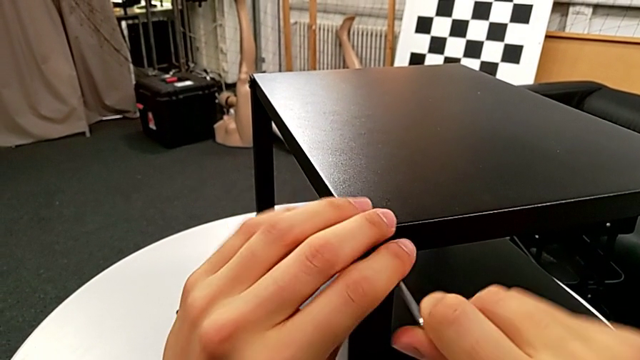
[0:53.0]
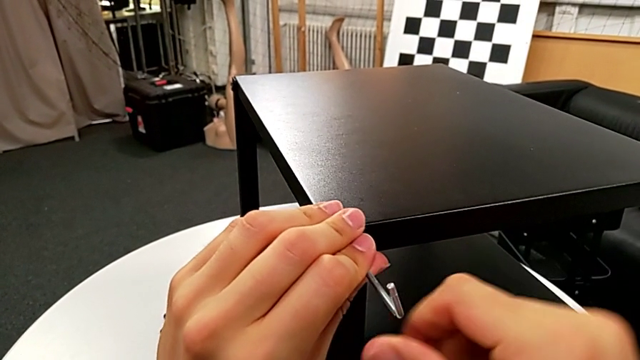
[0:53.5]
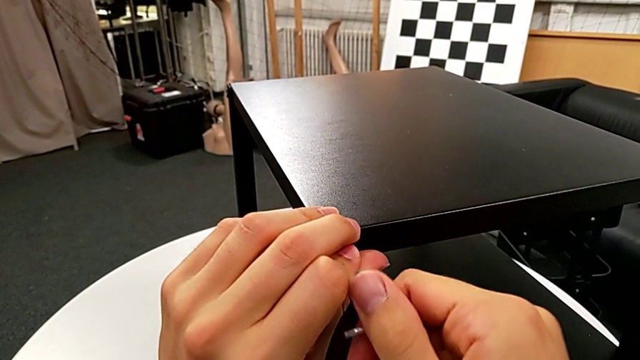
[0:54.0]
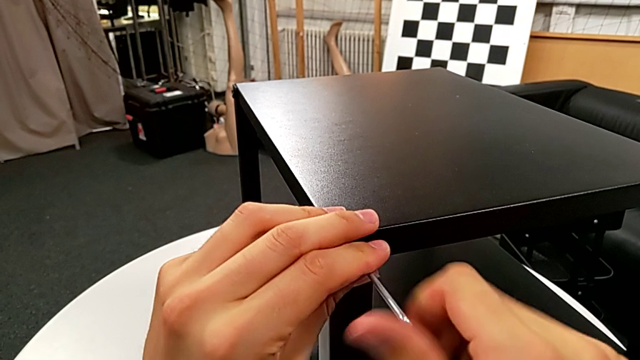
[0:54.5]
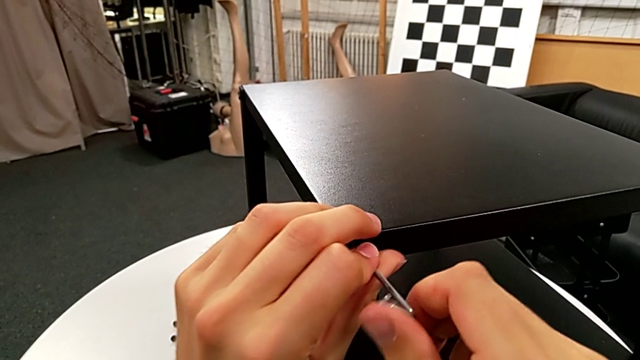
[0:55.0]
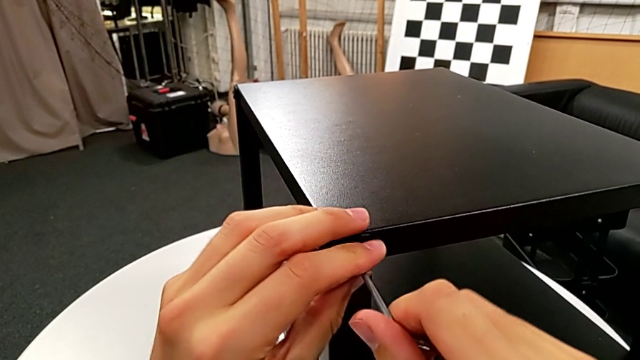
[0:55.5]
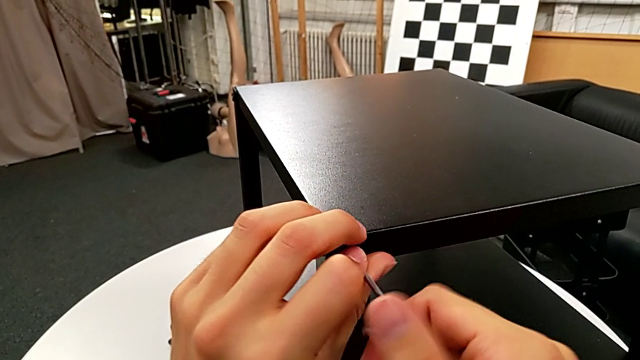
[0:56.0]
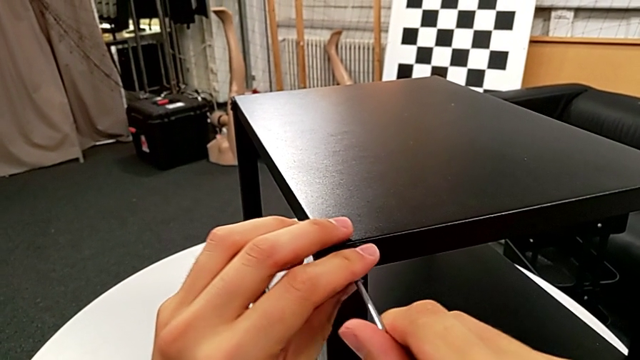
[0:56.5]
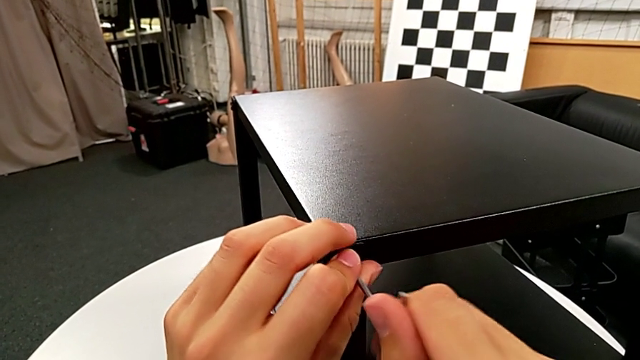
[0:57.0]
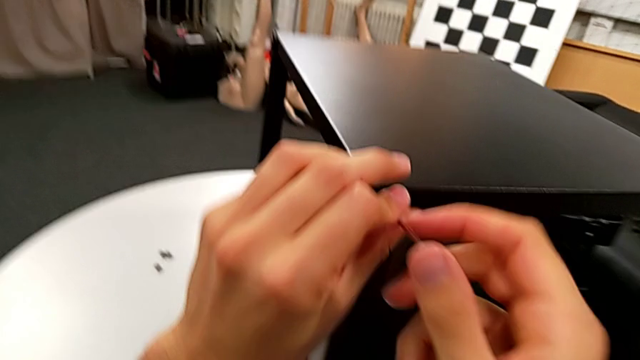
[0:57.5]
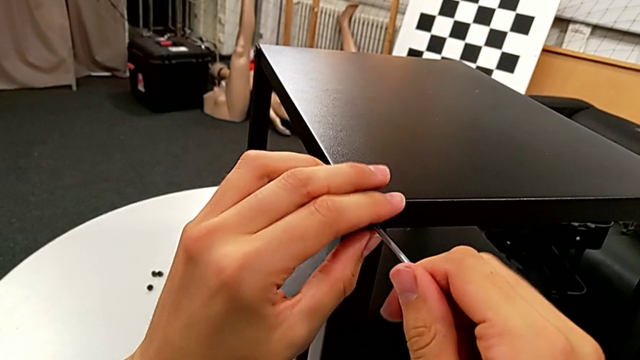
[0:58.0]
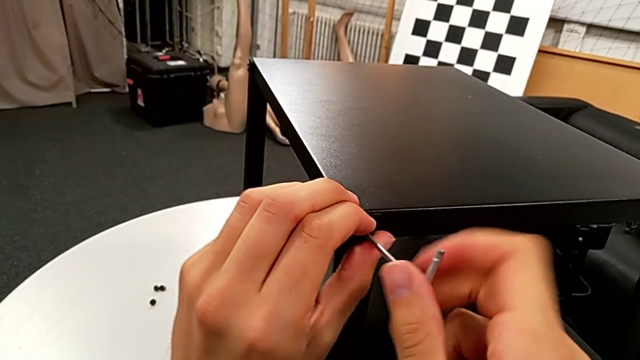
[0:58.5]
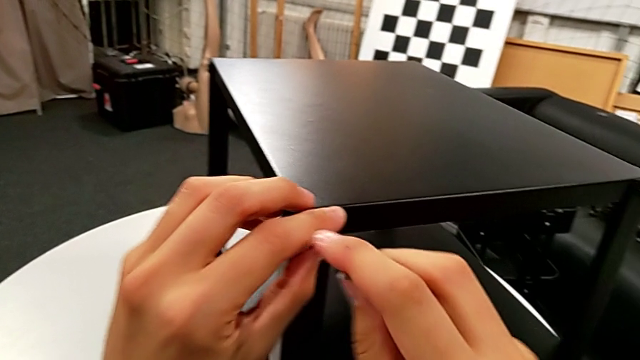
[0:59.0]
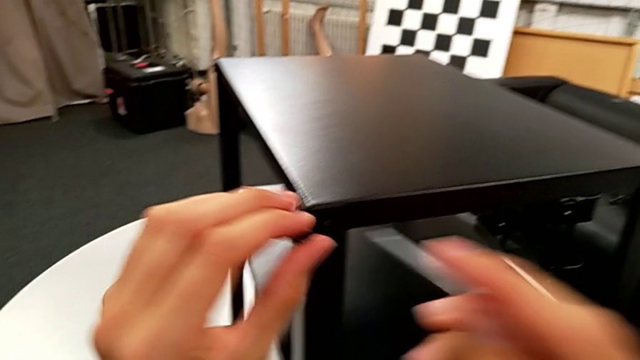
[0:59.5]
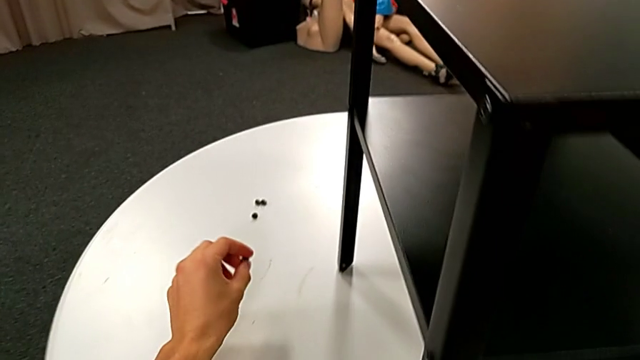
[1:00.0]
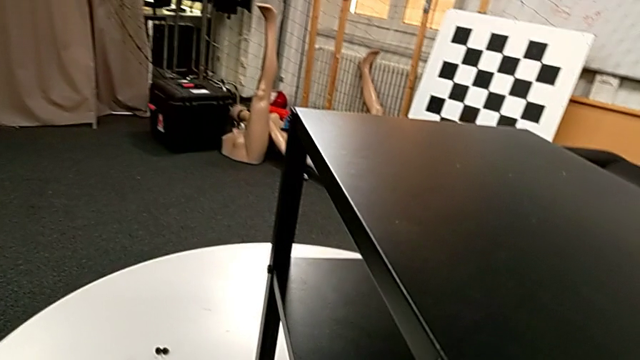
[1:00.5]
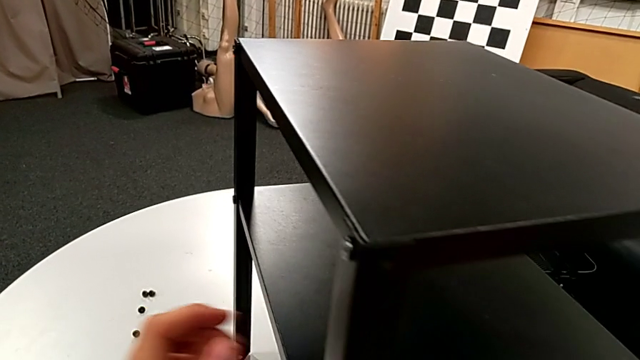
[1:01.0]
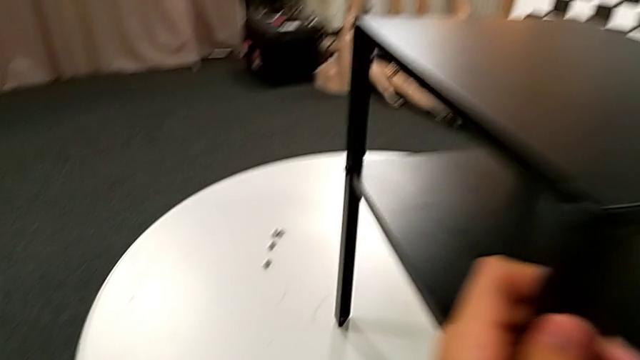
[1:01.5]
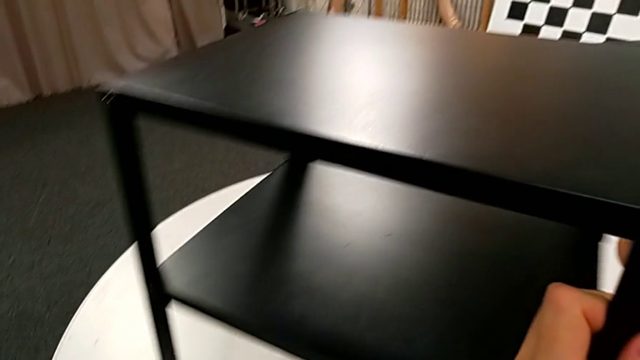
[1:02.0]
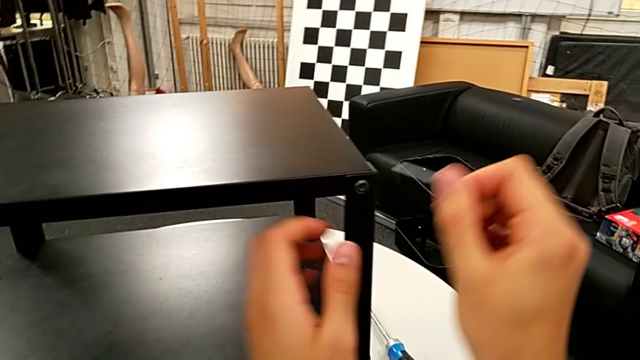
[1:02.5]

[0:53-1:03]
The camera wearer is disassembling the top table. They unscrew the hex socket head, withdraw the Allen wrench, disassemble the hex socket head, place it and rotate the nightstand.

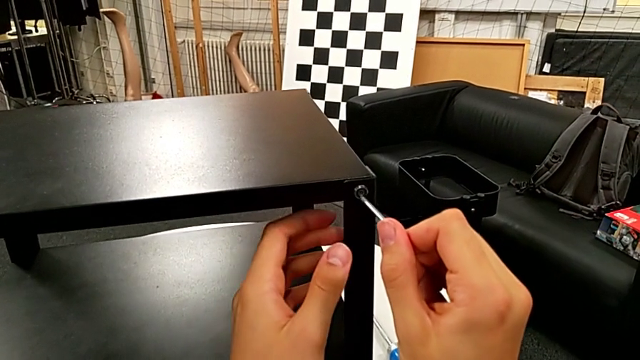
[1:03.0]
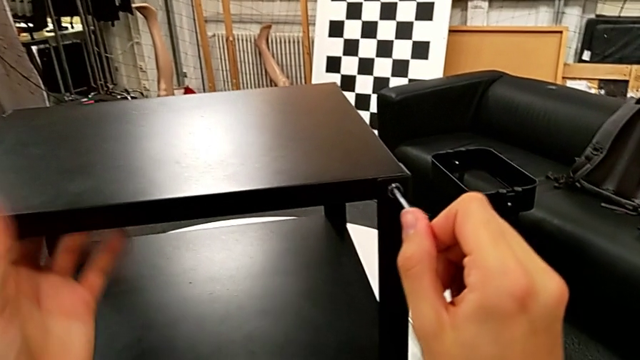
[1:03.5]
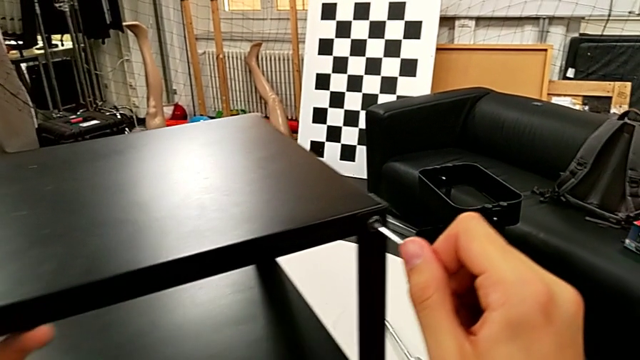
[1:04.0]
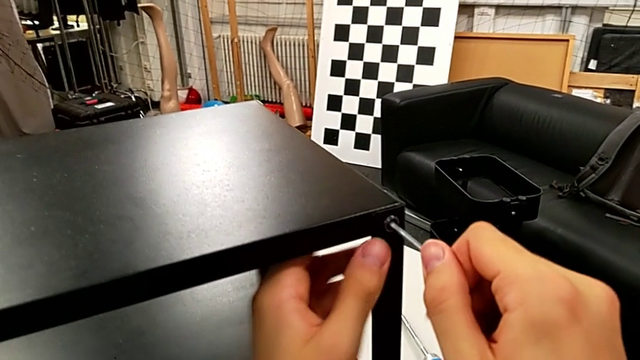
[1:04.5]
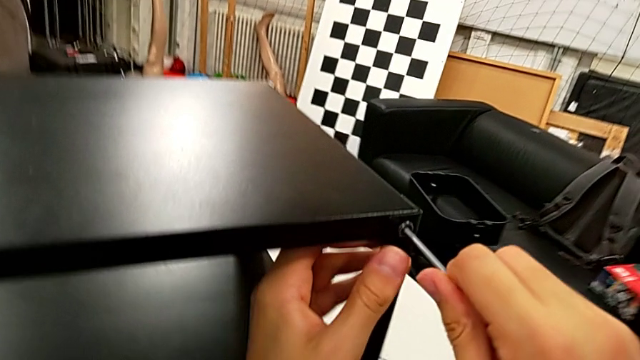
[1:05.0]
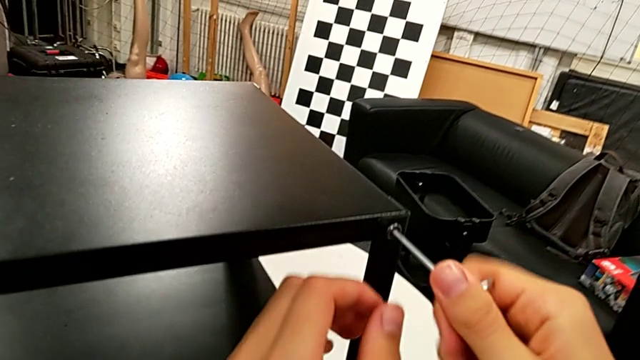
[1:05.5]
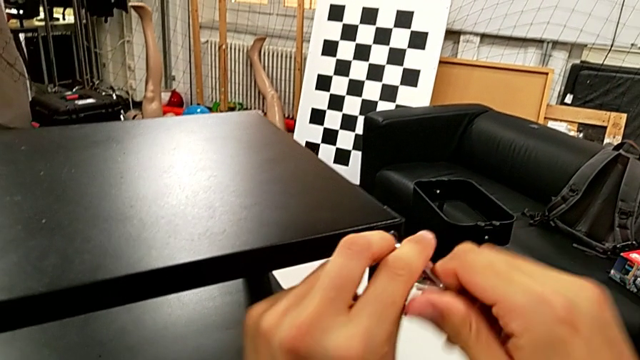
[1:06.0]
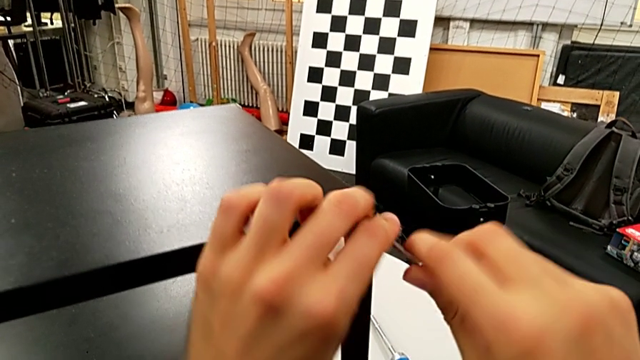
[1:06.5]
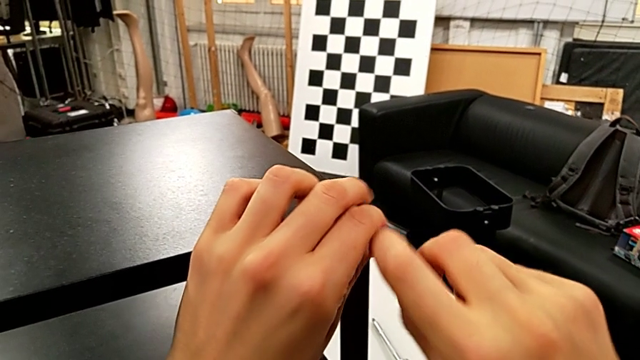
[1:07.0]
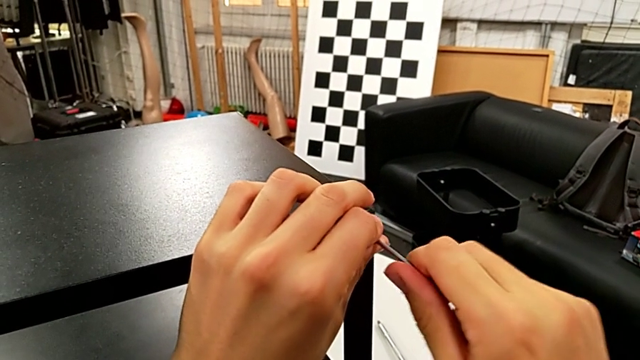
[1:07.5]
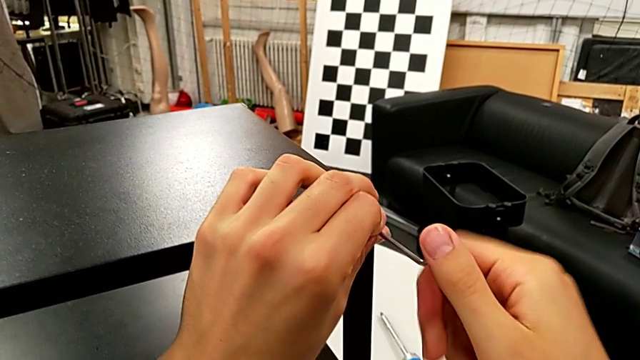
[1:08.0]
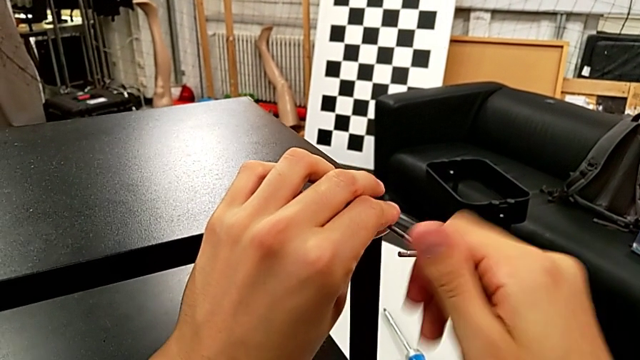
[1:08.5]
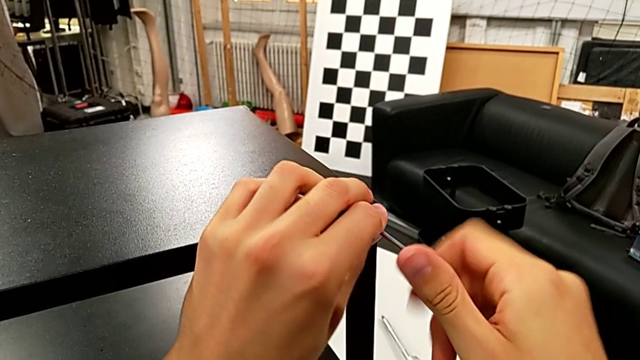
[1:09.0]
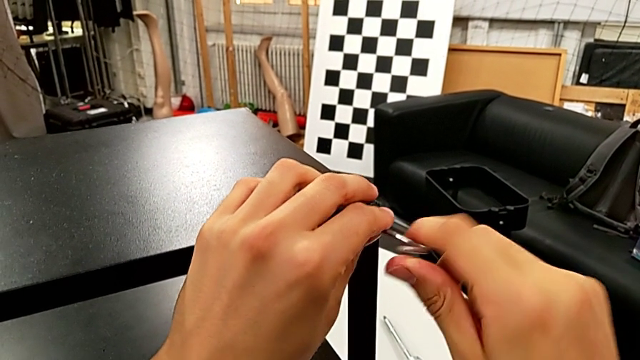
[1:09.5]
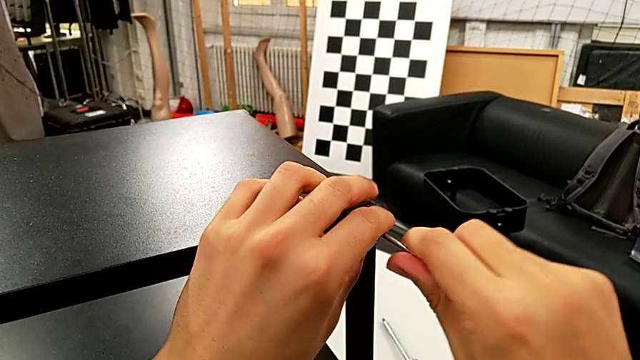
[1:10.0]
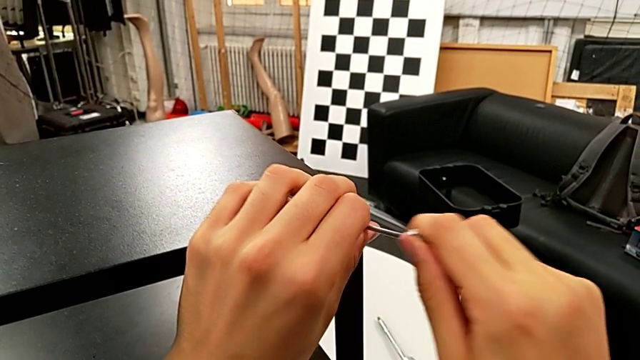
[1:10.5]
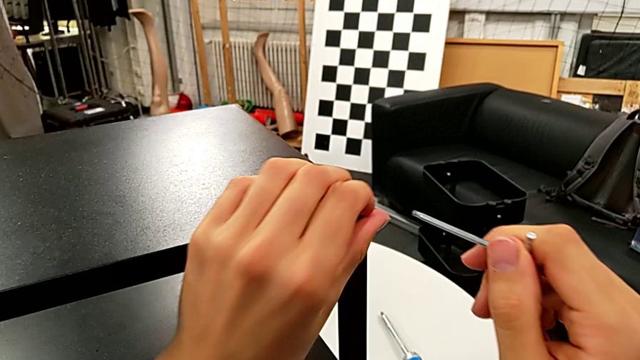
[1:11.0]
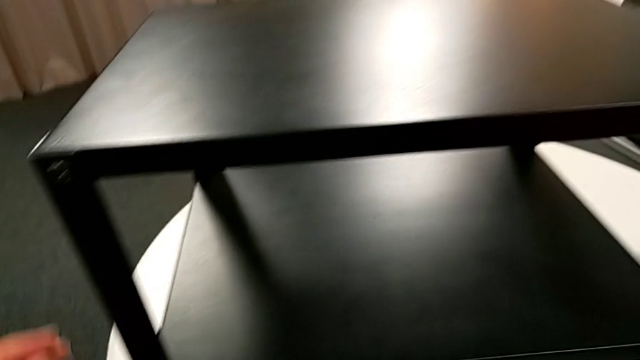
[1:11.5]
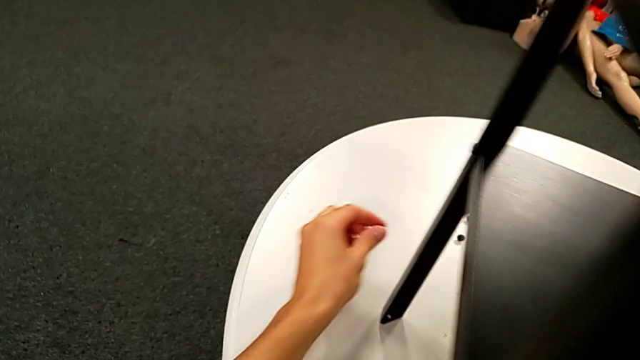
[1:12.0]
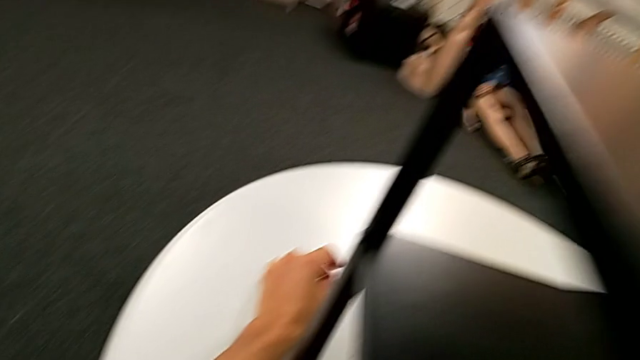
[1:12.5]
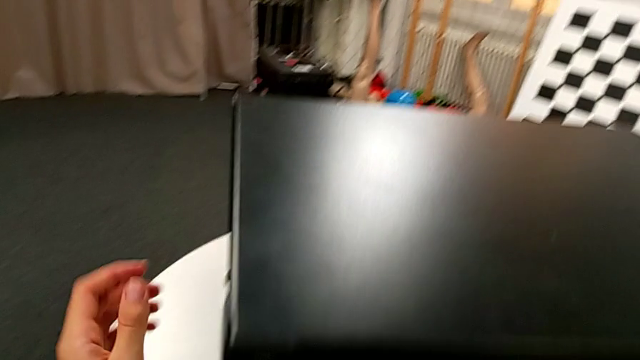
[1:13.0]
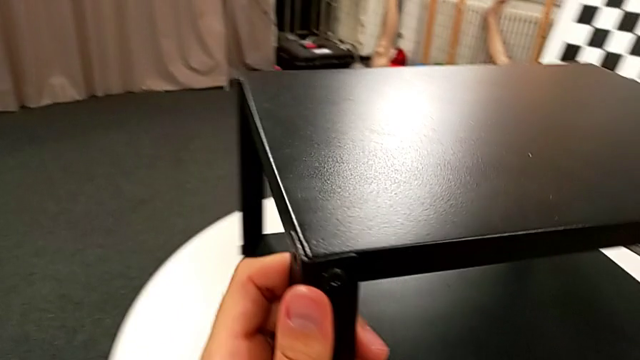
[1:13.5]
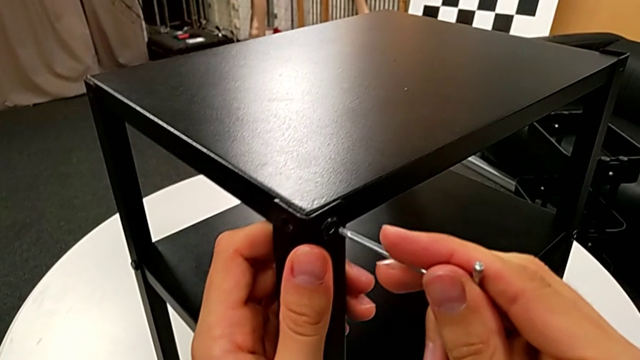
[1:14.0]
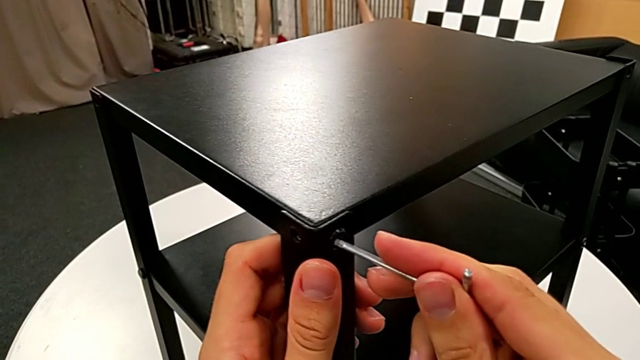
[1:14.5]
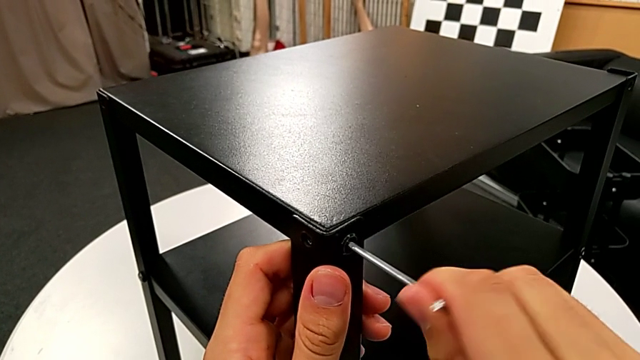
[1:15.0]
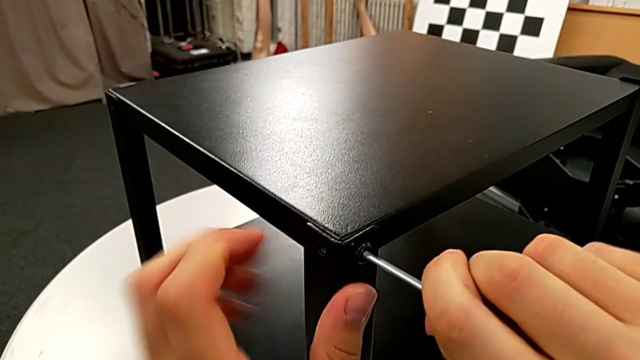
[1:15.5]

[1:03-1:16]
The camera wearer is disassembling the top table. They insert the Allen wrench with the right hand, slide the nightstand with the left hand, unscrew the hex socket head, withdraw the Allen wrench, disassemble the hex socket head, place it, rotate the nightstand and insert the Allen wrench.
